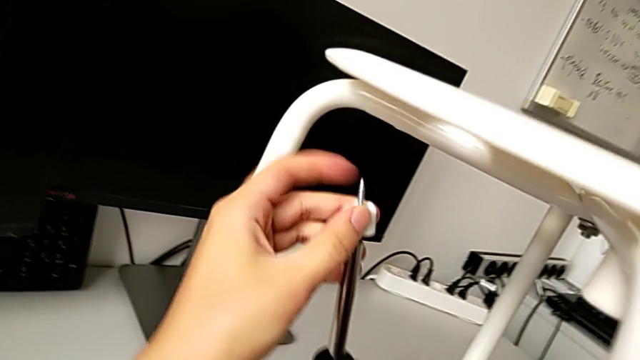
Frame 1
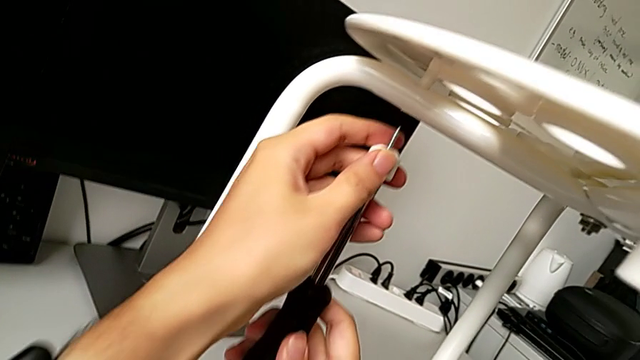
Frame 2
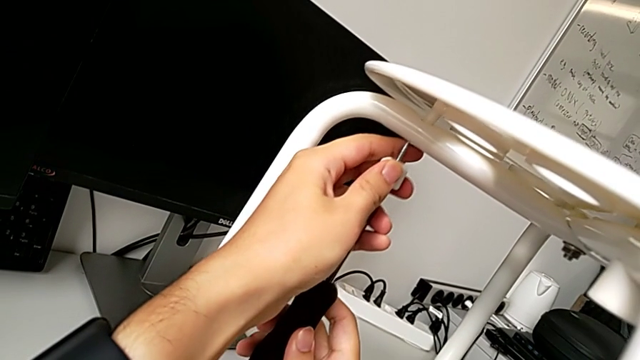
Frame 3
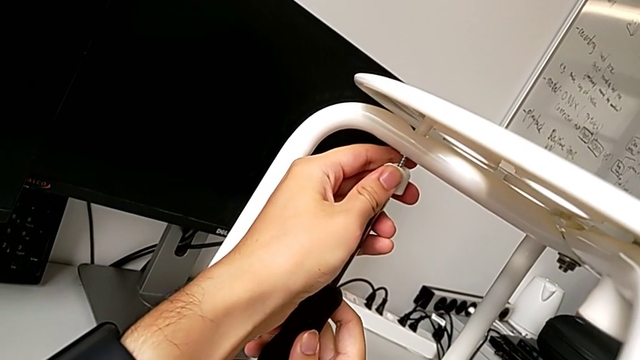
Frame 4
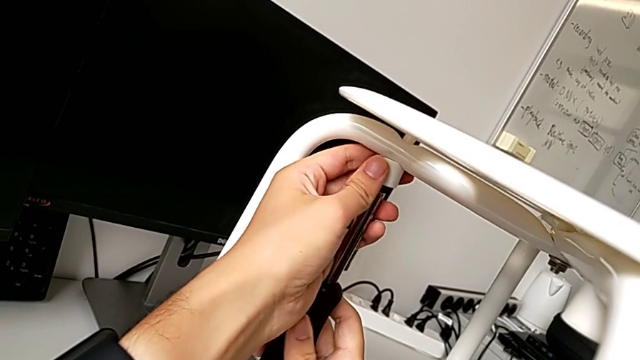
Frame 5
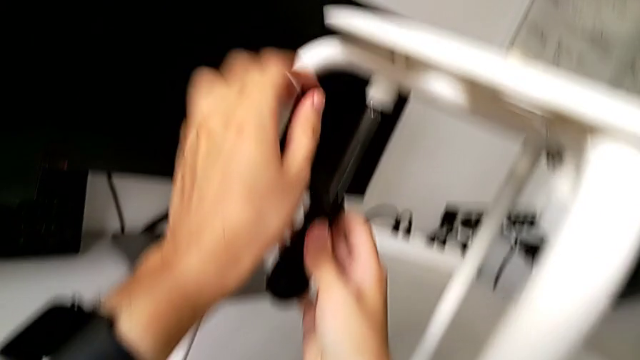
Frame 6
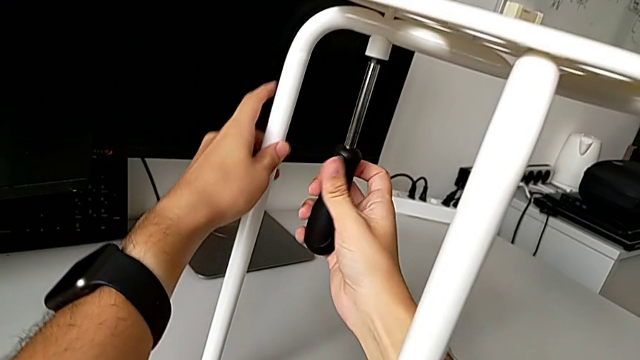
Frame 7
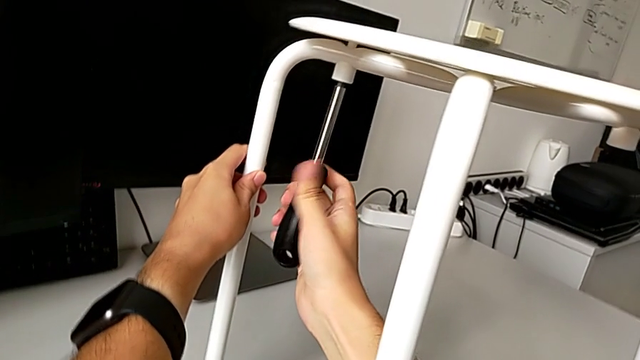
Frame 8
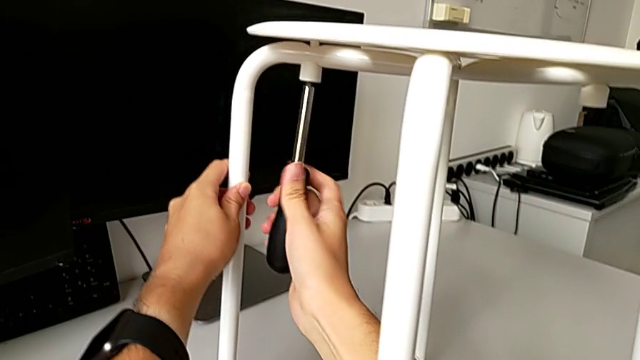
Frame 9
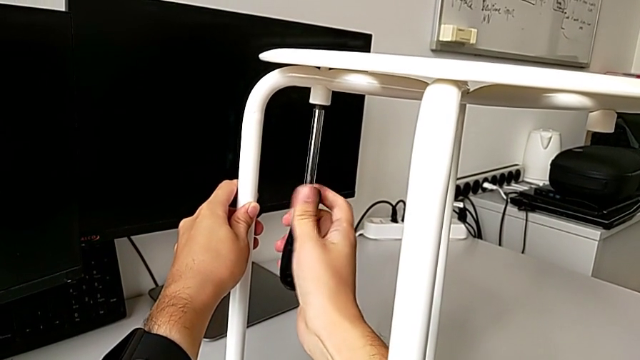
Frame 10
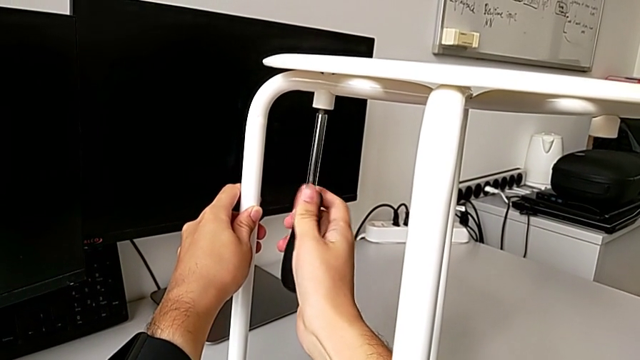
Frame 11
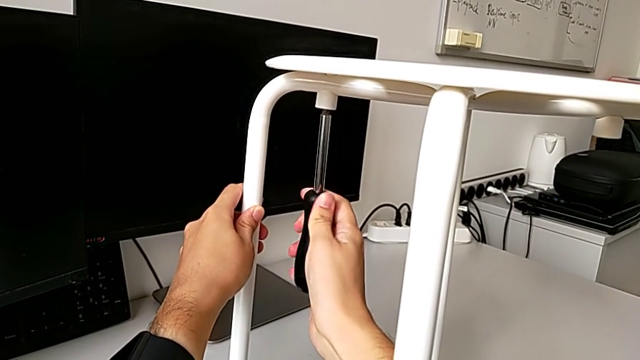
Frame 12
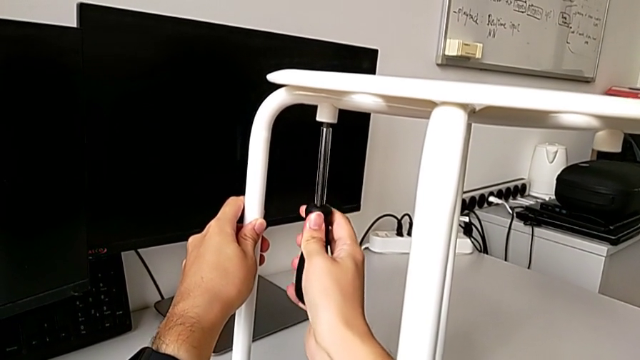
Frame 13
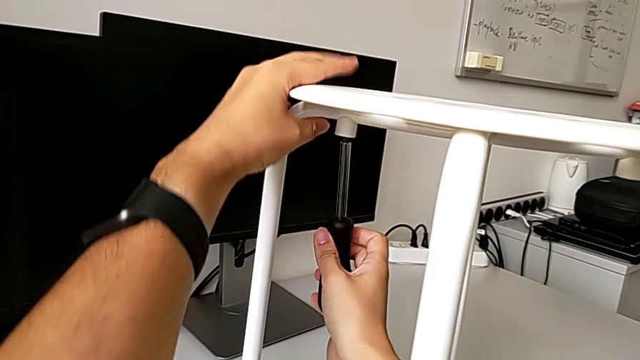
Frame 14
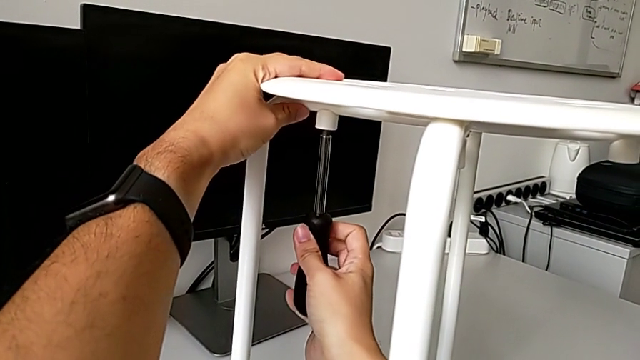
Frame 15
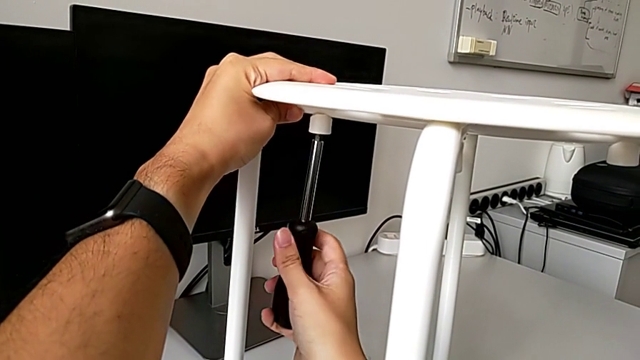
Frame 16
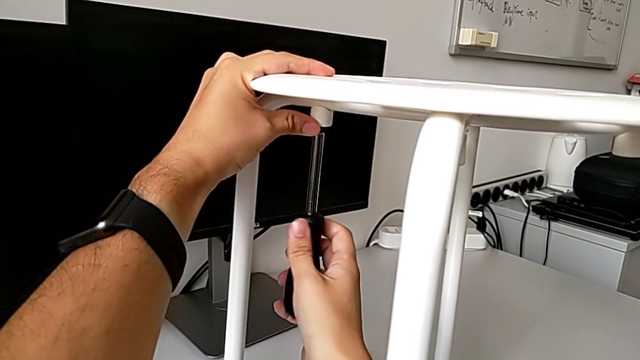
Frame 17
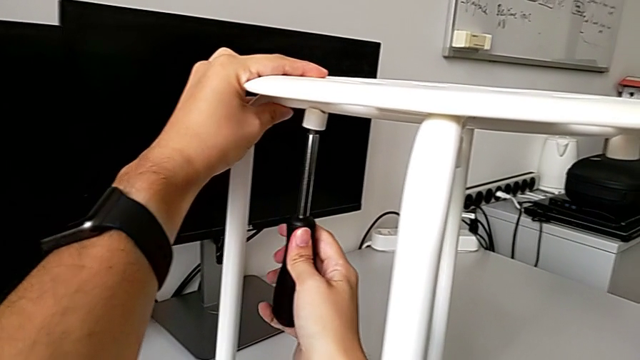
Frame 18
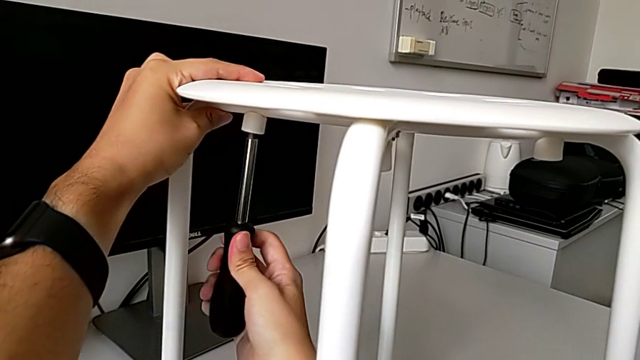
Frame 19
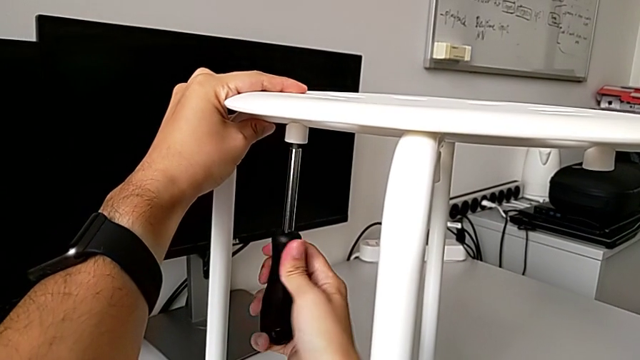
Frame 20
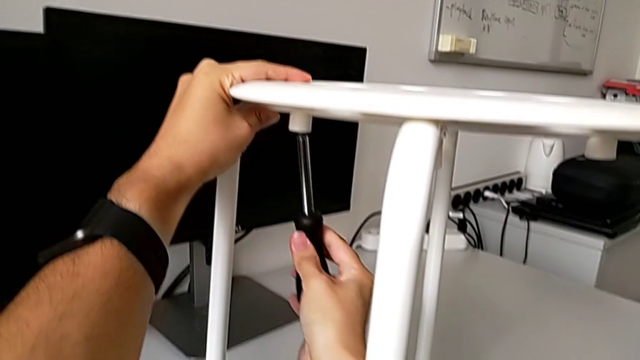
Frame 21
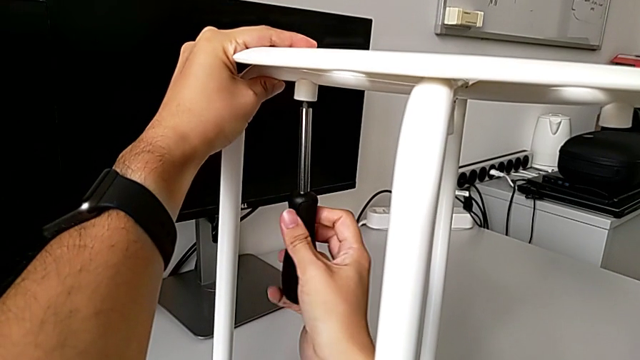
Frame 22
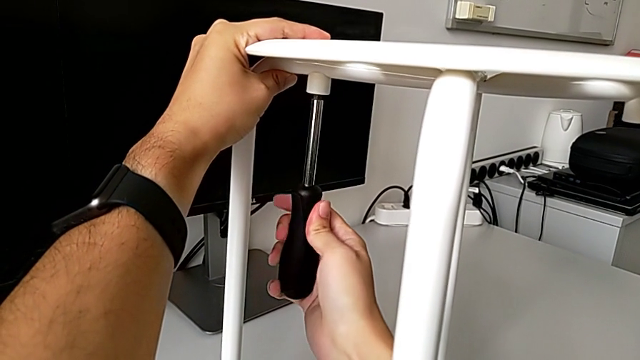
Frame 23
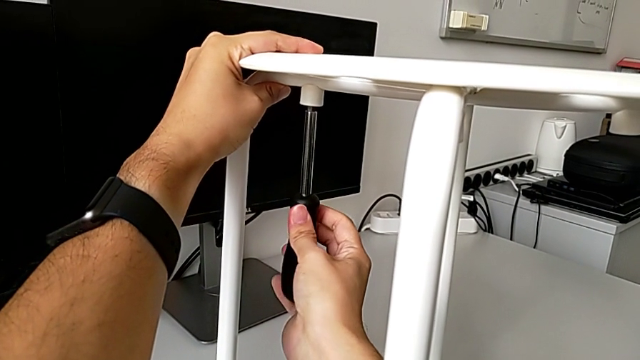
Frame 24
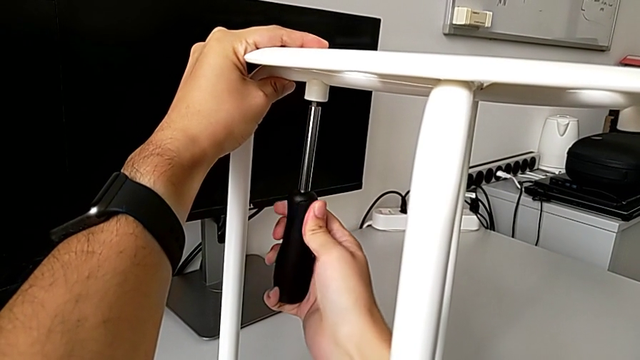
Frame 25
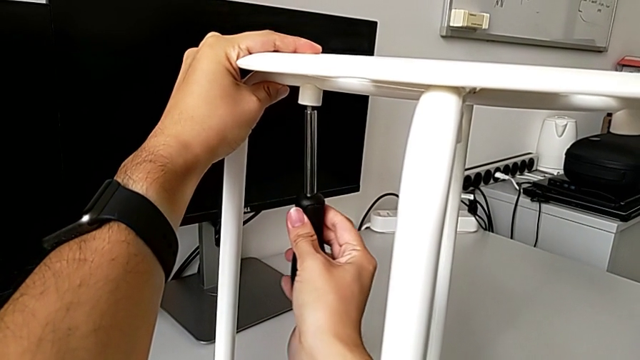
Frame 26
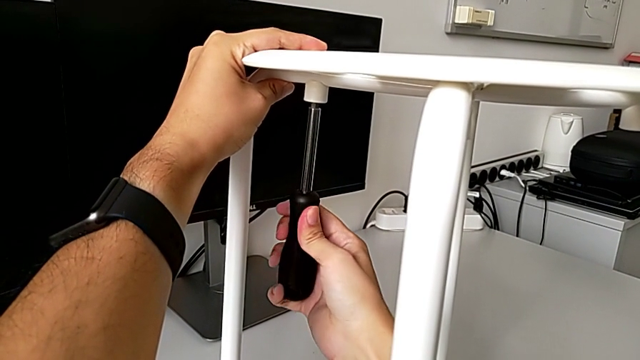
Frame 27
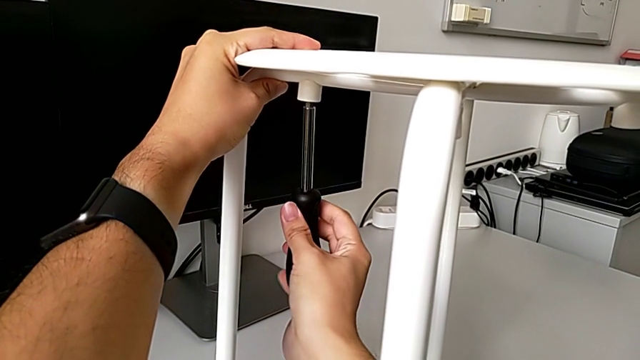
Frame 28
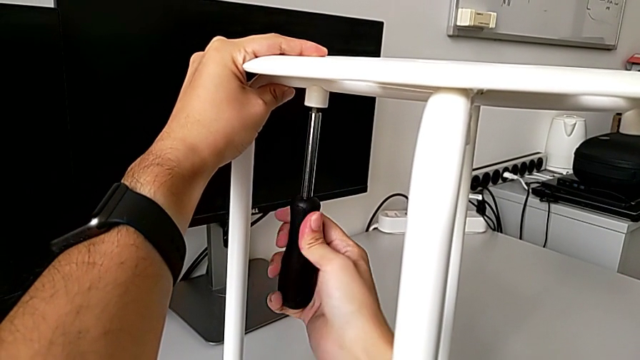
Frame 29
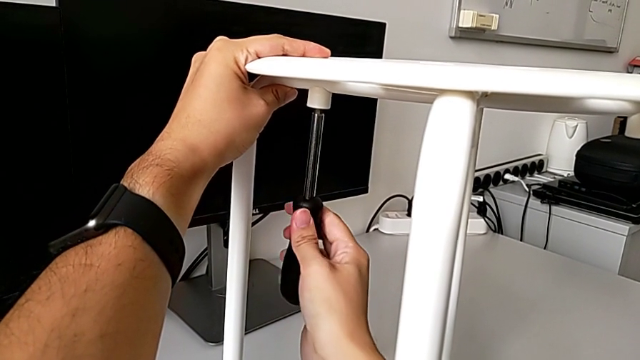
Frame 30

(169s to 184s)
The camera wearer is assembling the seat. They insert the third screw, screw it and withdraw the screwdriver.

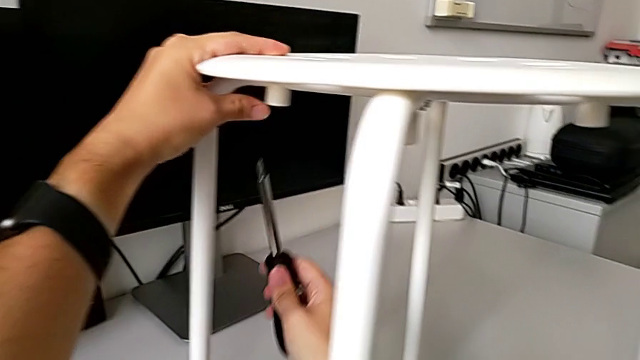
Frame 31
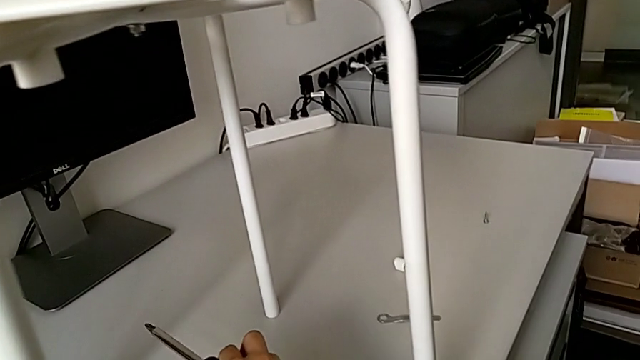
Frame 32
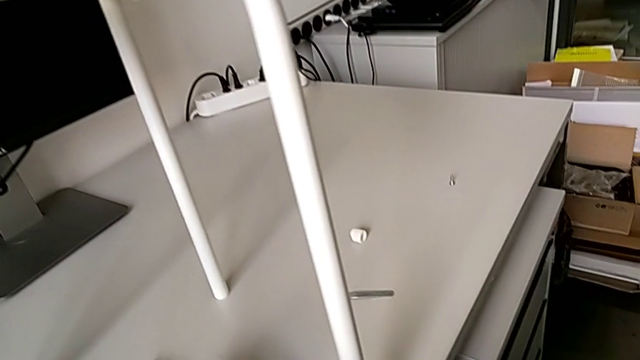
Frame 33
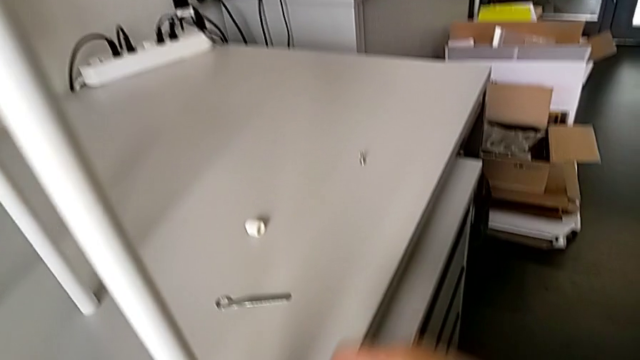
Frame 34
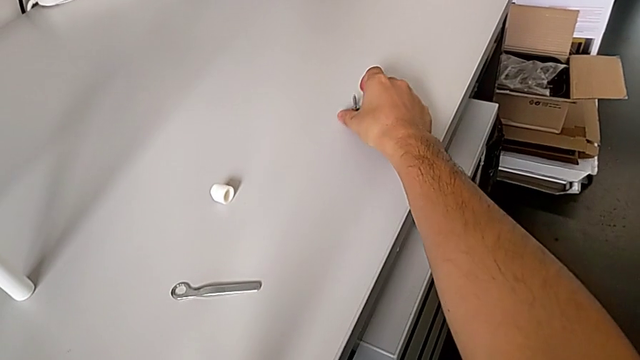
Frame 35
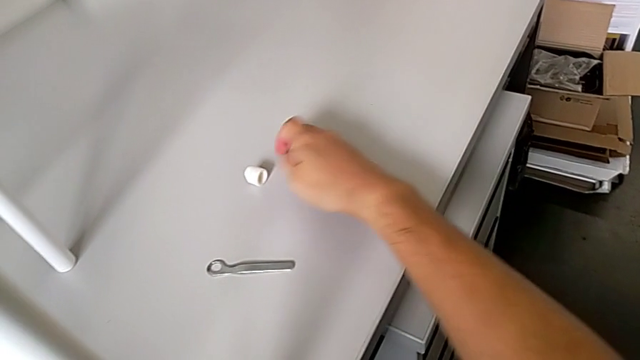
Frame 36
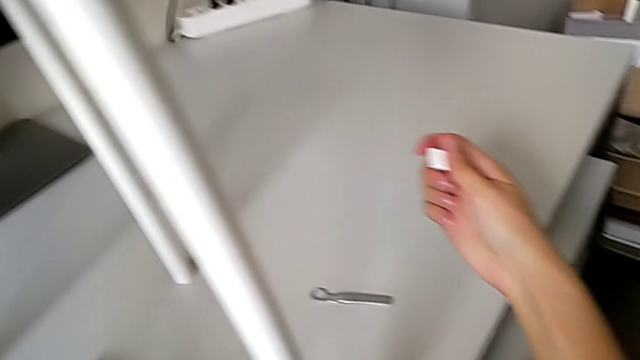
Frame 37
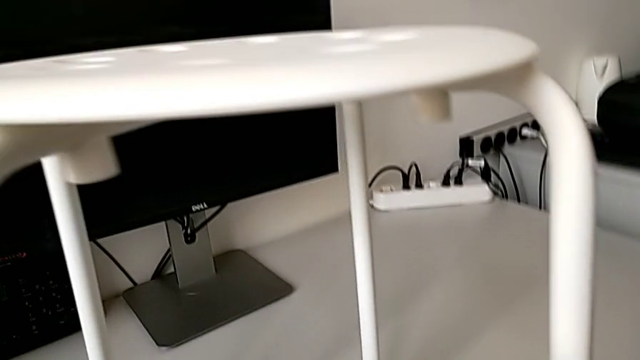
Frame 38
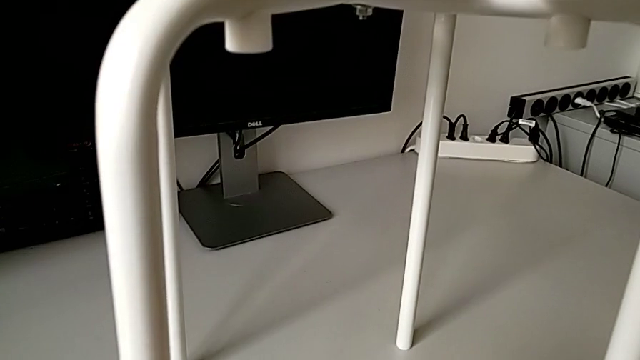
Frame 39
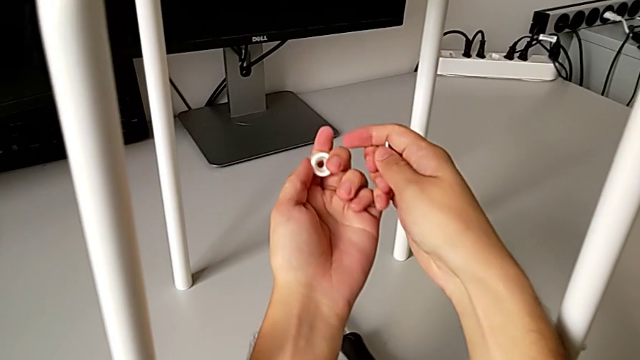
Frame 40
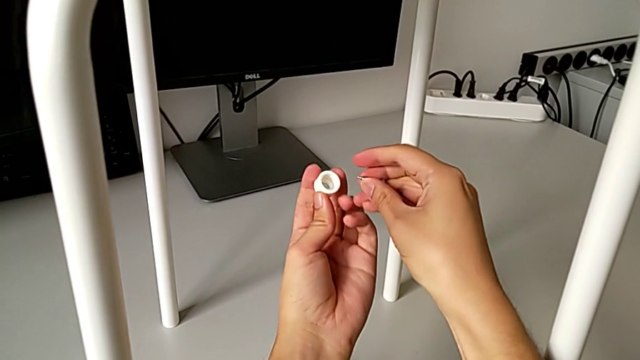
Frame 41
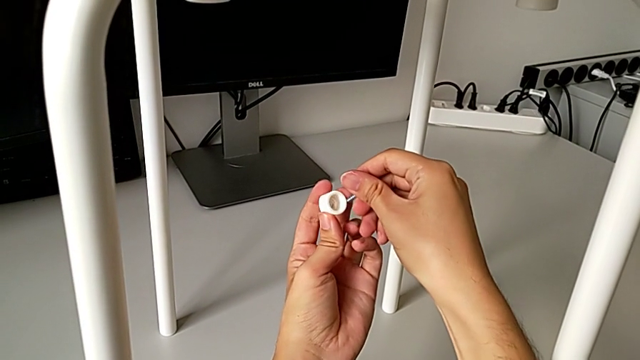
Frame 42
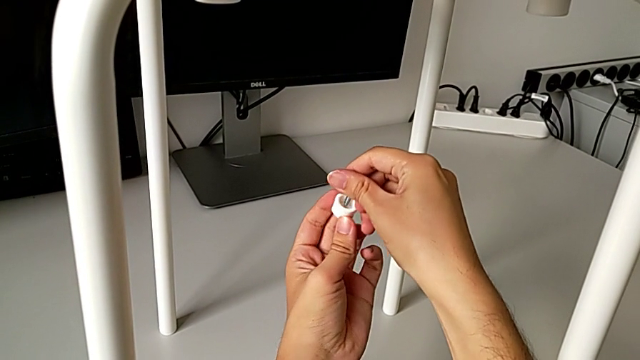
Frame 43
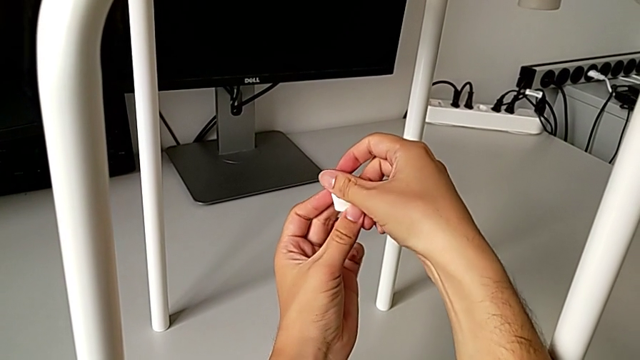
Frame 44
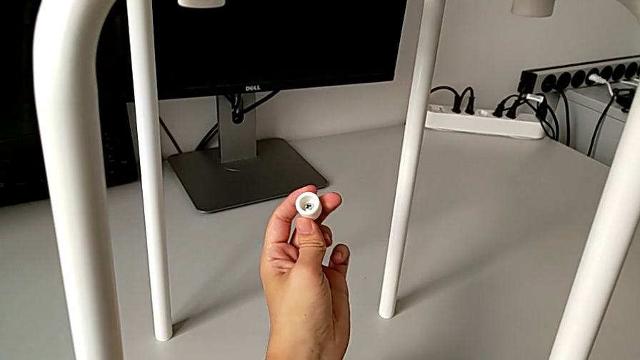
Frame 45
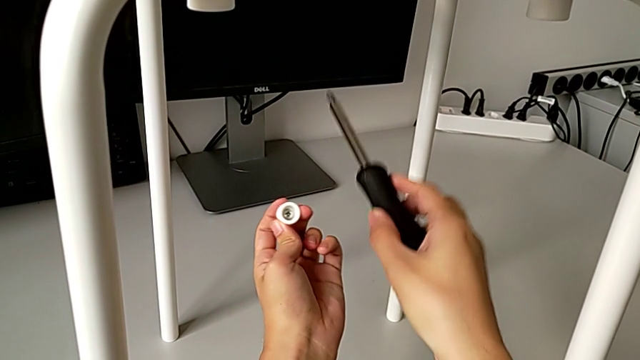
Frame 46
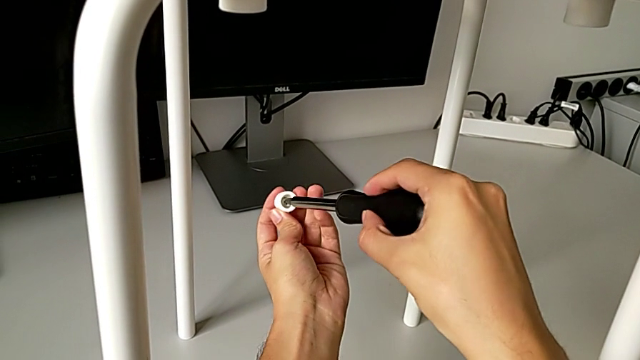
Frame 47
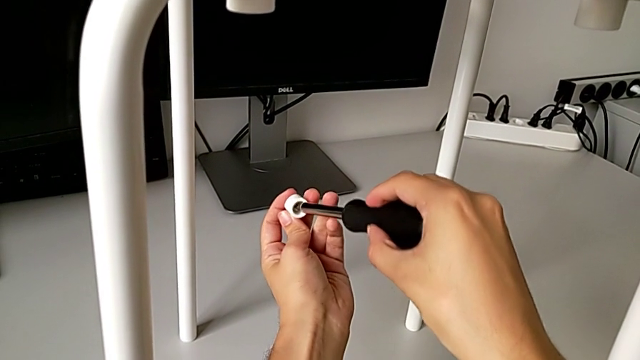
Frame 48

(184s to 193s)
The camera wearer is assembling the seat. They place the screwdriver, grab the fourth washer, grab the fourth screw, insert the fourth washer, grab the screwdriver and insert it.
